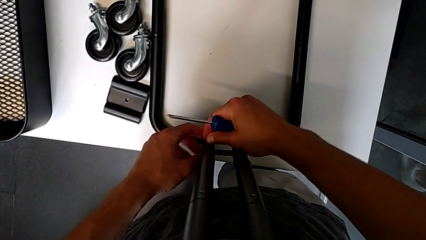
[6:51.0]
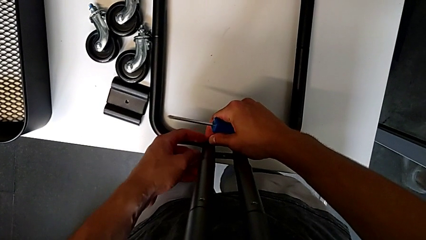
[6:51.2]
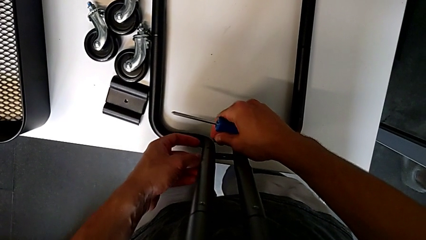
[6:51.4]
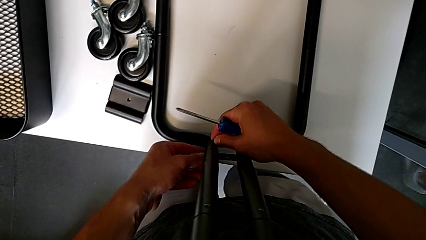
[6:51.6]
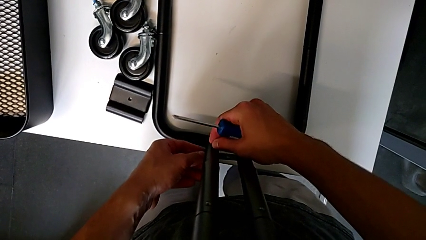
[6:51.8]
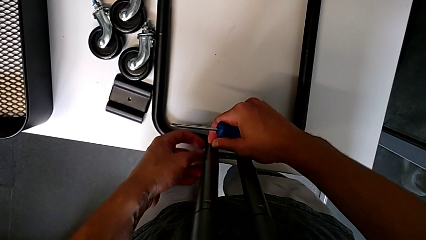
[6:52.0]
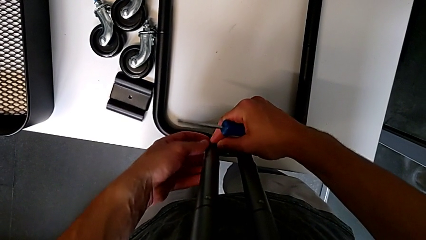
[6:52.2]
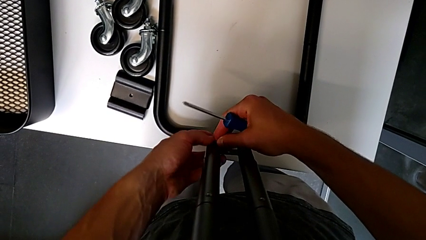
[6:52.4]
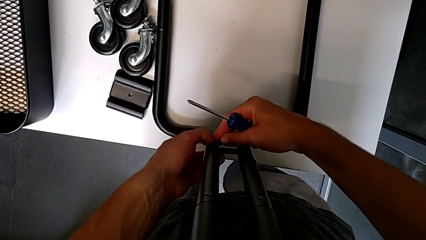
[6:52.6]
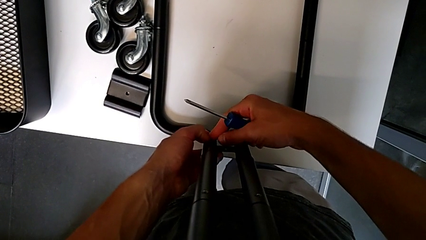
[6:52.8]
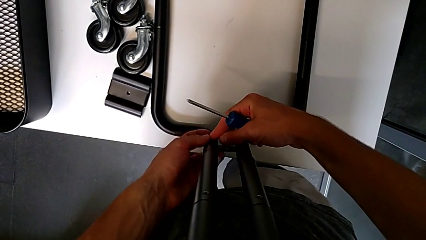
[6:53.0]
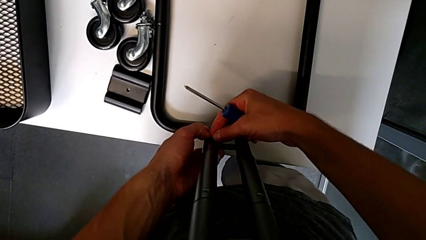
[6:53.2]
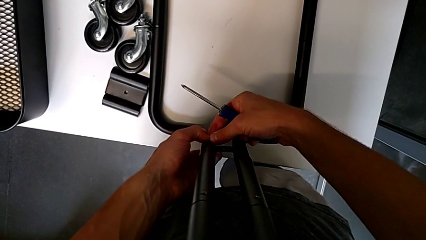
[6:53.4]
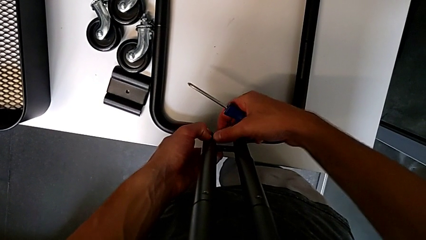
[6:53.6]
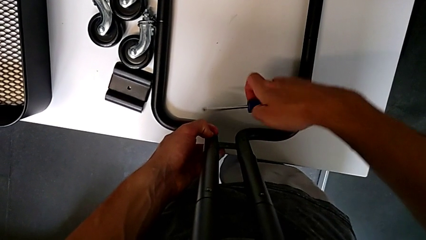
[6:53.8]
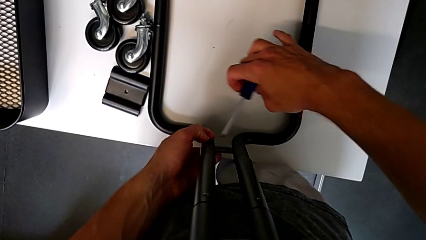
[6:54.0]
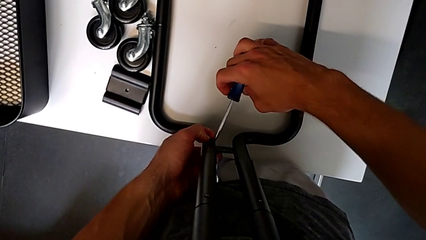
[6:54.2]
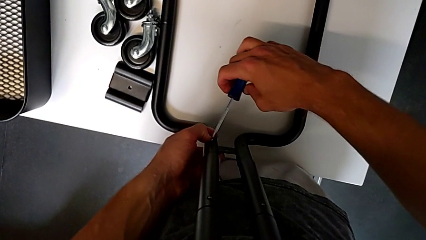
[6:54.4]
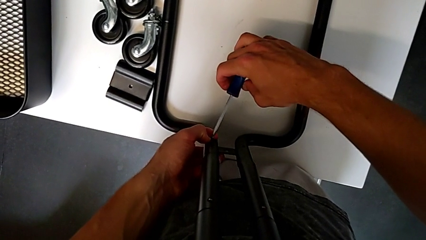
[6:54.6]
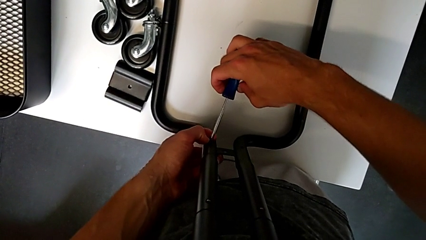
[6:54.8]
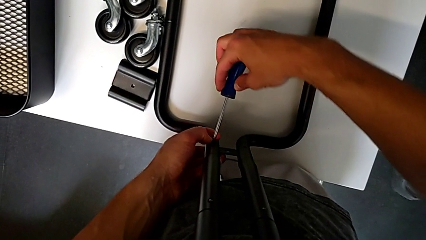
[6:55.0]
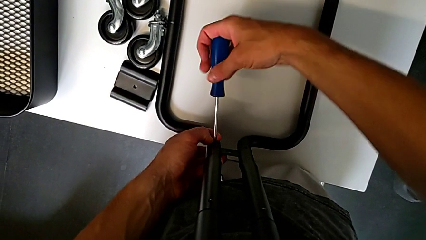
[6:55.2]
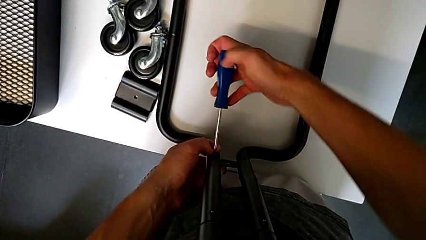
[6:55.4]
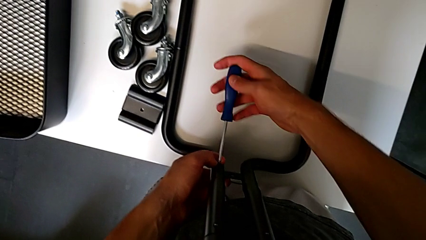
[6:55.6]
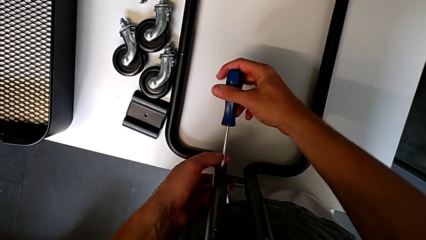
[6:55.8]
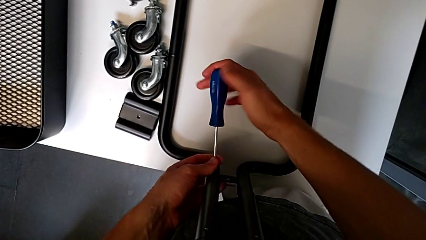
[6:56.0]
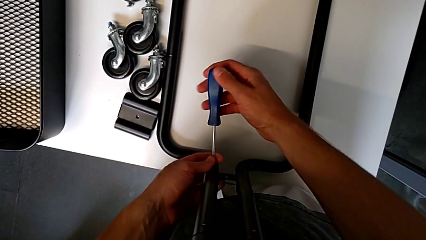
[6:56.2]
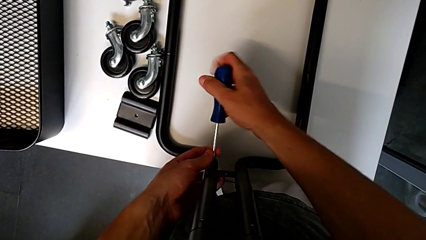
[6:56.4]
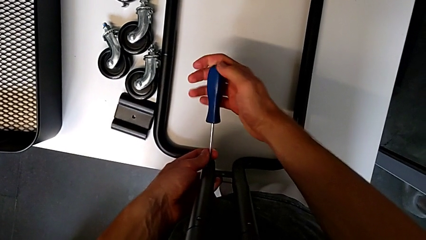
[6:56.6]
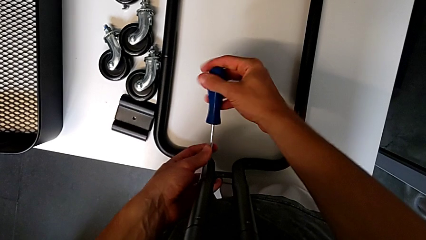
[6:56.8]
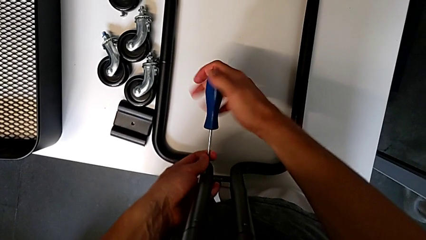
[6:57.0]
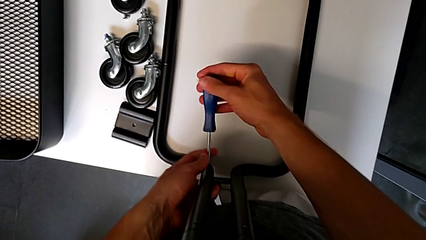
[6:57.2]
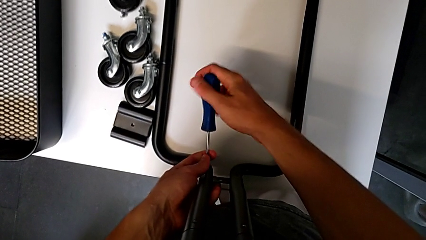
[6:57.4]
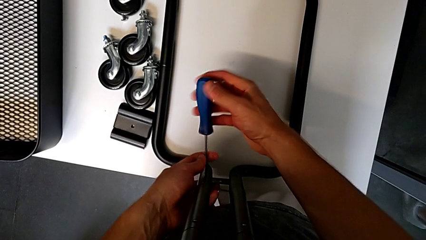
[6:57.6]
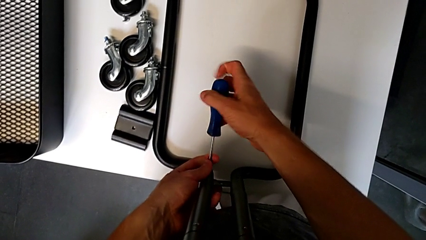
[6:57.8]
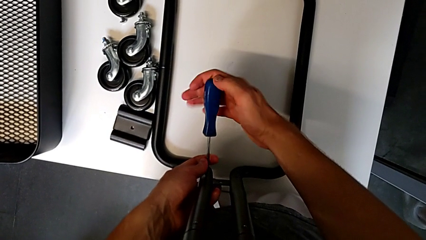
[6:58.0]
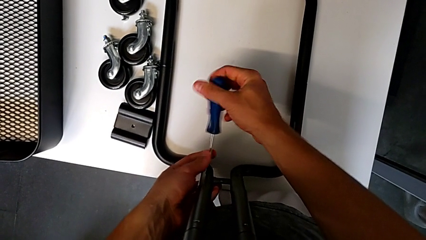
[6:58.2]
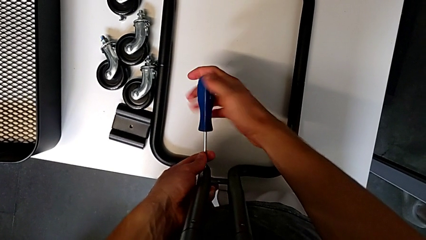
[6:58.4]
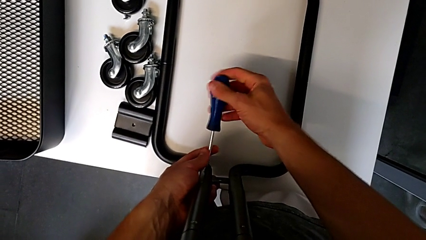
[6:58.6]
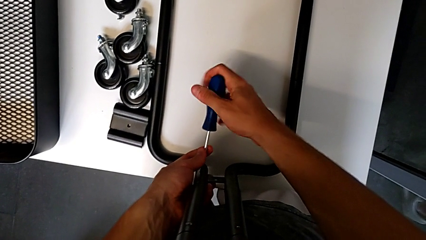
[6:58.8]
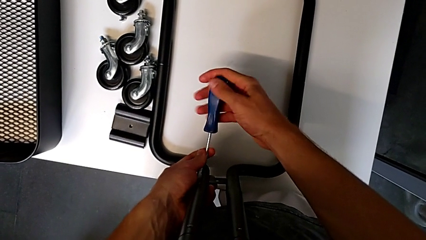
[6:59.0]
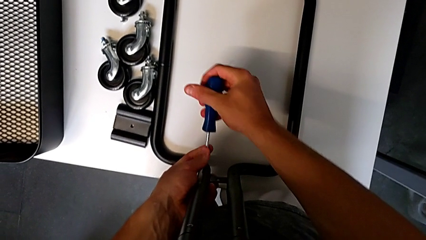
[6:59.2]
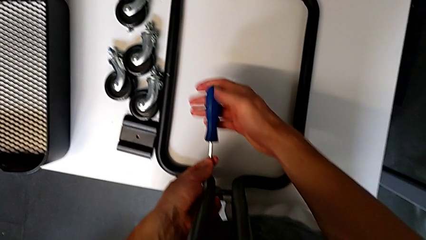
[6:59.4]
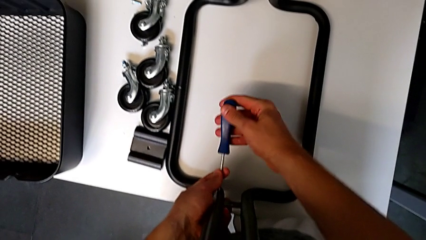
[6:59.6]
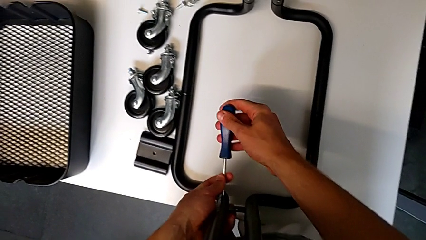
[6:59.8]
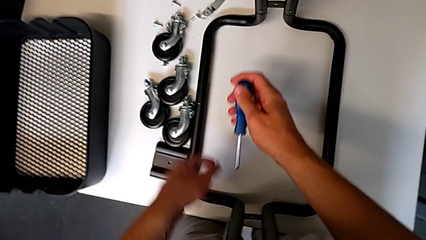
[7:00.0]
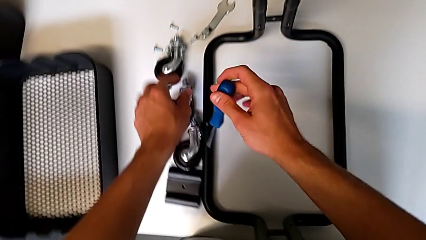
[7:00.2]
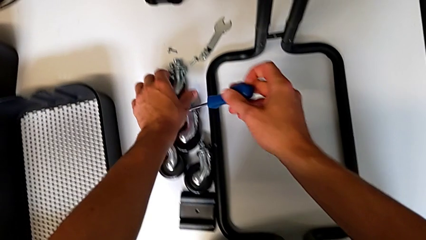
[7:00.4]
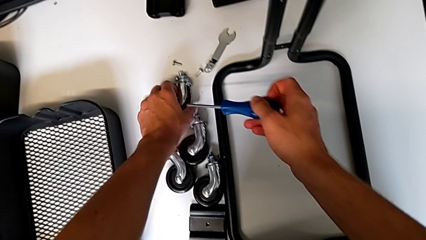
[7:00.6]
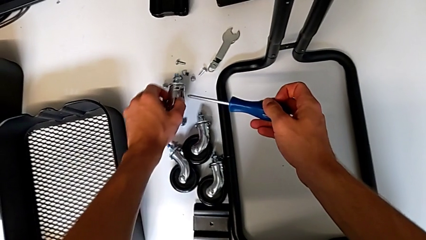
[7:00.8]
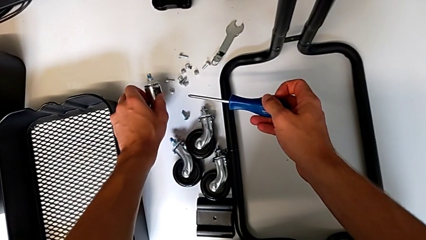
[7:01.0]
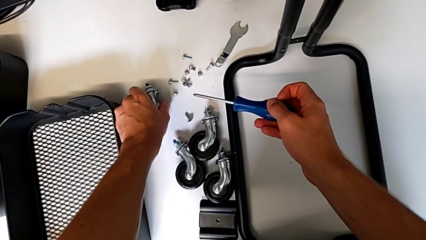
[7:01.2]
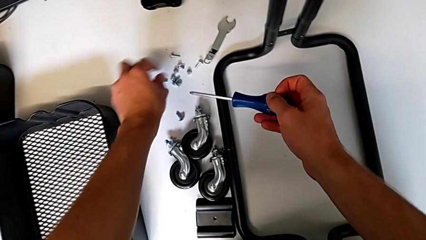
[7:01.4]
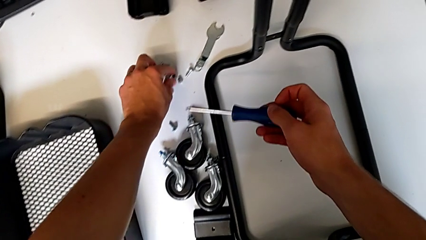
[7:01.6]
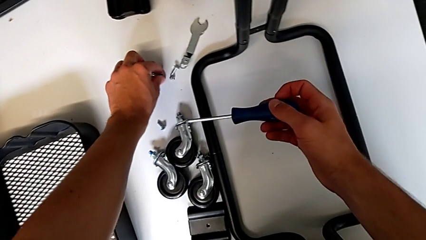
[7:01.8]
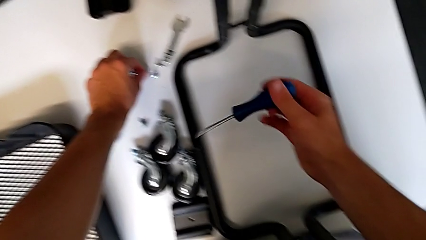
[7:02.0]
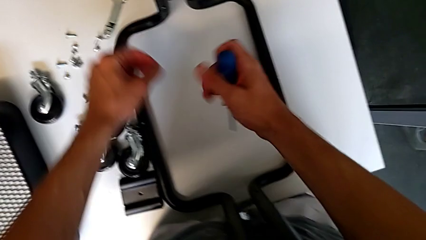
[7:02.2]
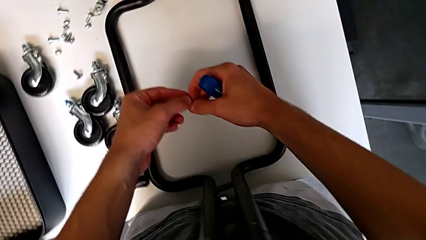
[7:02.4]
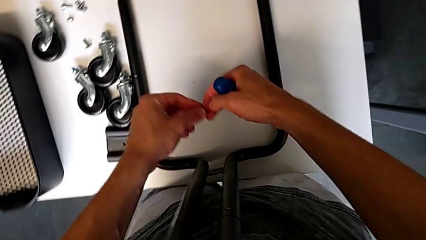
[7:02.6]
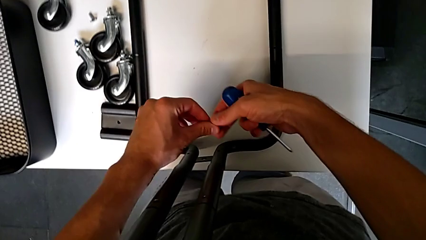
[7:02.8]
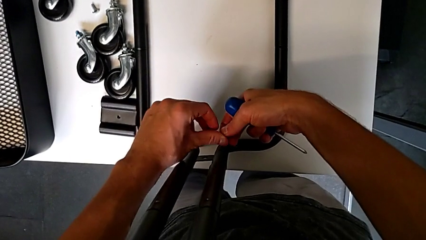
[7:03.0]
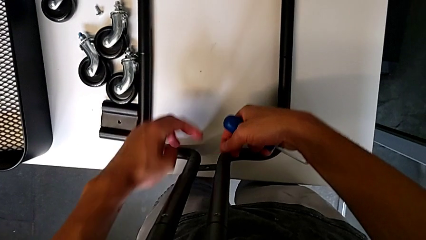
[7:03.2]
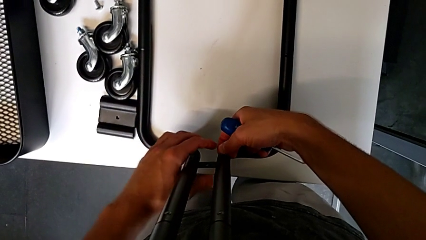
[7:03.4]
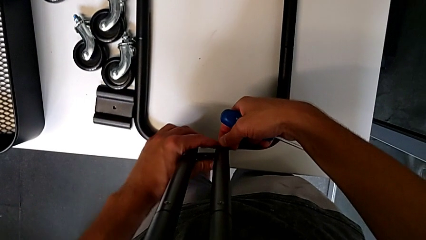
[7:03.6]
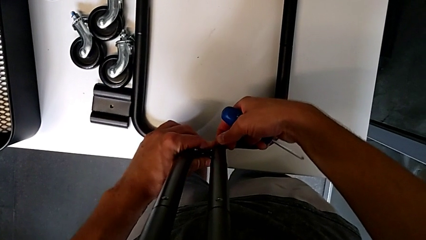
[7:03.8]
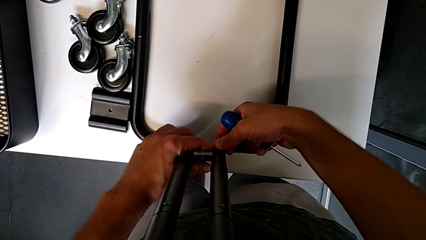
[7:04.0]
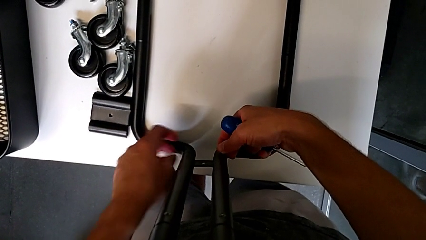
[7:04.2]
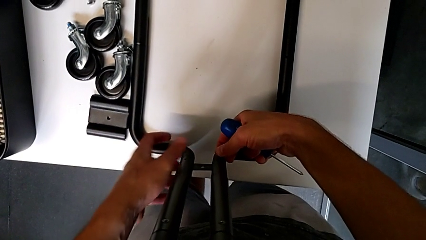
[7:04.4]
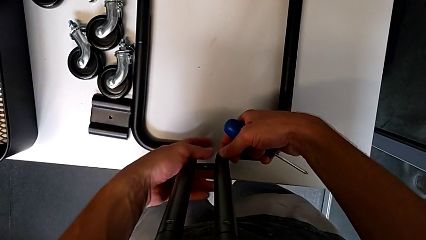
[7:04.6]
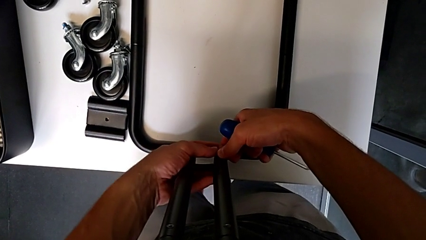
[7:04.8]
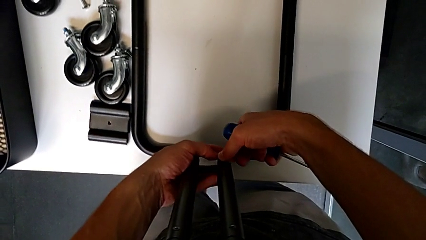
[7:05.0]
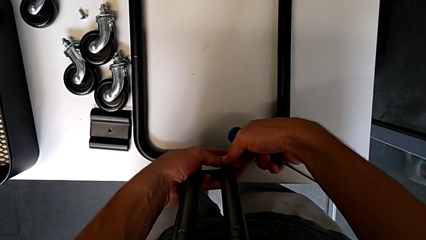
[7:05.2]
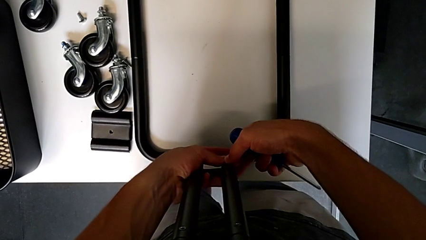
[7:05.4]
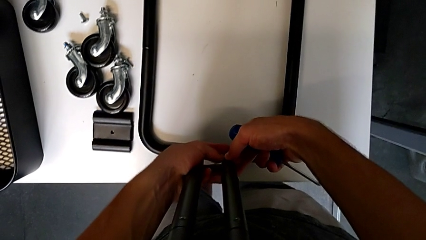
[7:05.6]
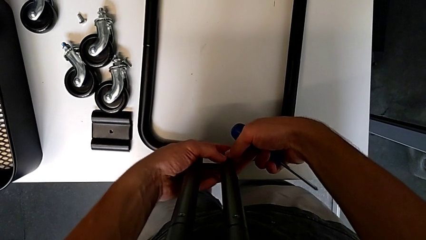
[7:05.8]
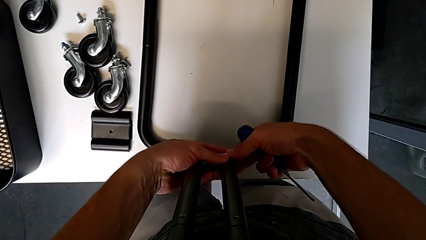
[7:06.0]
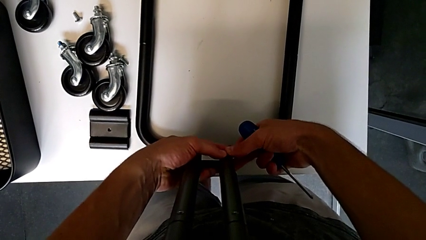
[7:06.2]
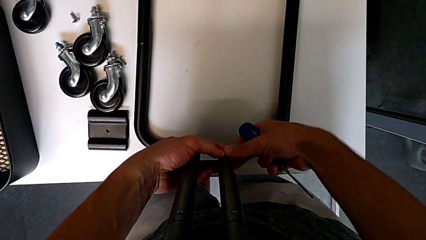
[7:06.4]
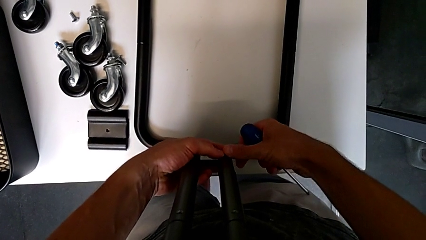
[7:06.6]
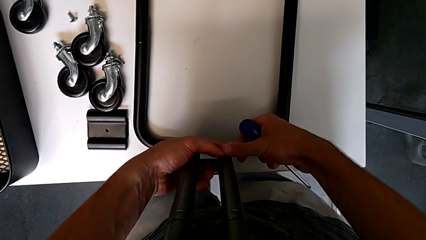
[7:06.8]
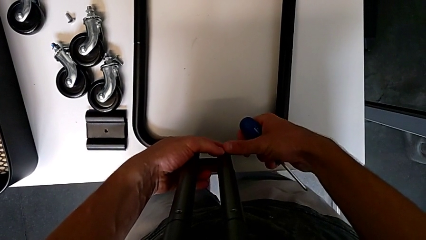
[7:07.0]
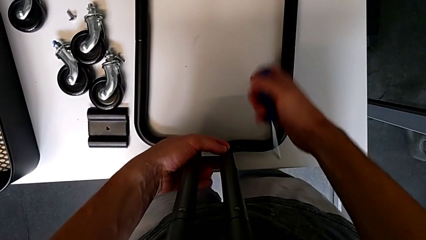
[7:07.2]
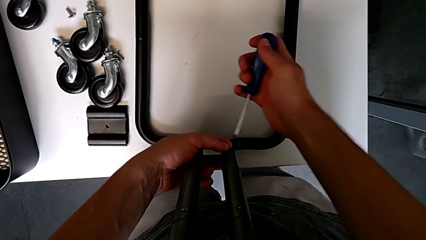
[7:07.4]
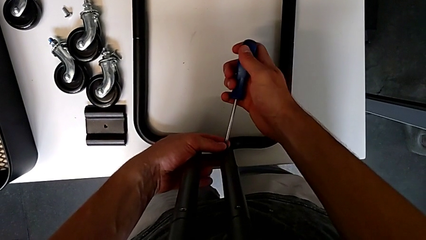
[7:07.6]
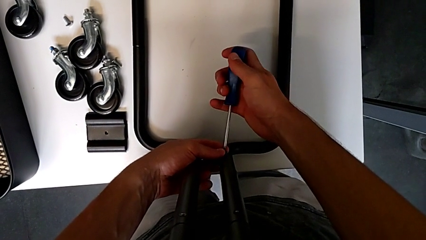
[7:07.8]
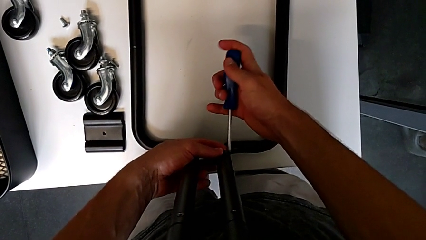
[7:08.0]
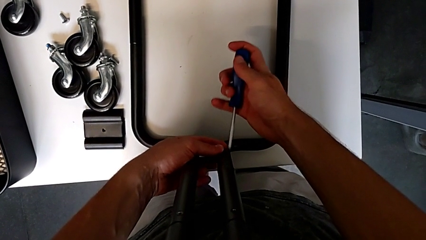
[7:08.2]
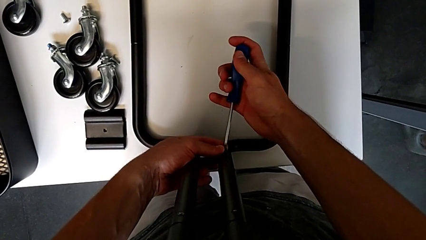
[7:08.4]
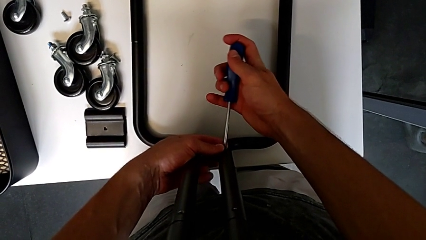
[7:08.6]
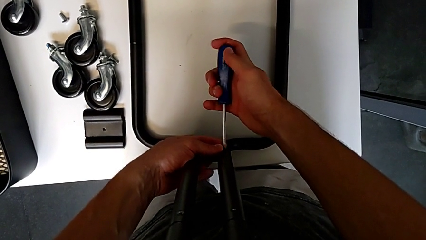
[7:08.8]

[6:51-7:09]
The camera wearer is mounting the side bars on the base frame of the furniture. They insert the screw, insert the screwdriver, screw the screw, withdraw the screwdriver, grab the wheel, place it, grab the screw, align it, insert it and insert the screwdriver.
